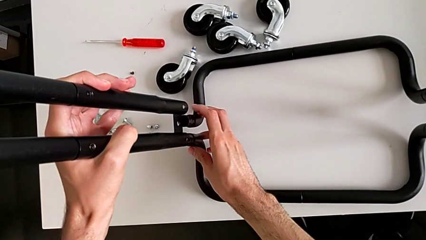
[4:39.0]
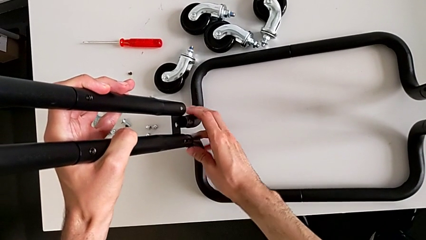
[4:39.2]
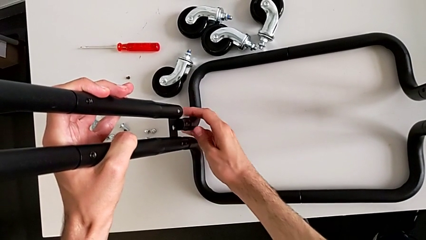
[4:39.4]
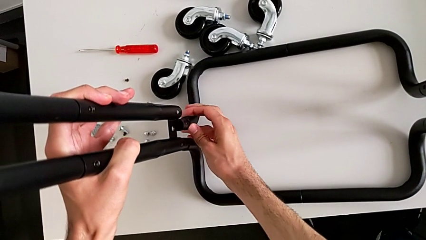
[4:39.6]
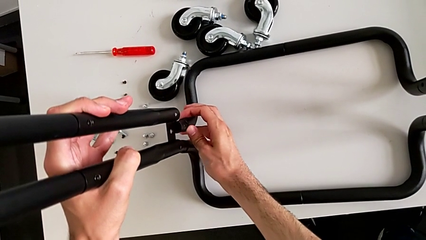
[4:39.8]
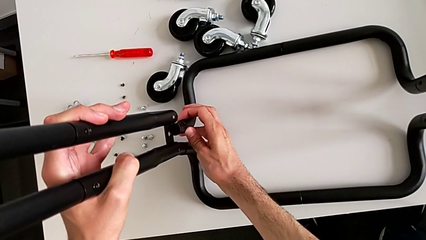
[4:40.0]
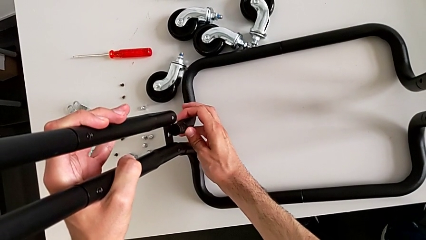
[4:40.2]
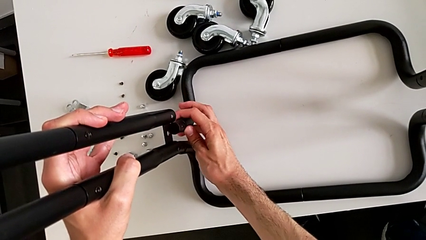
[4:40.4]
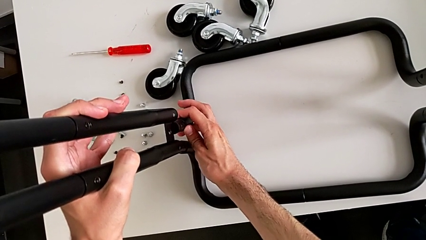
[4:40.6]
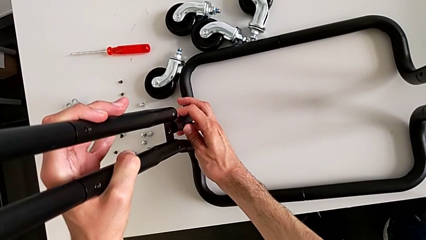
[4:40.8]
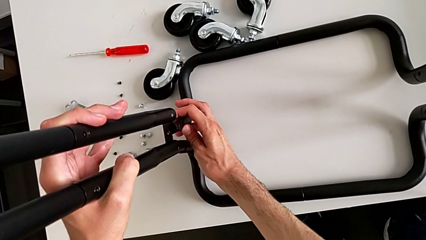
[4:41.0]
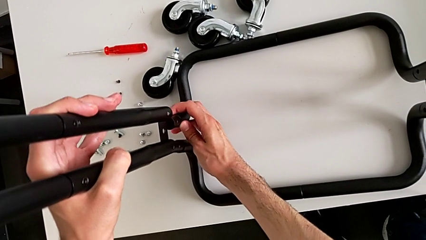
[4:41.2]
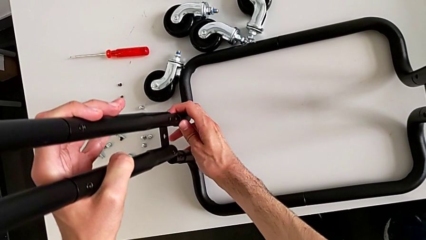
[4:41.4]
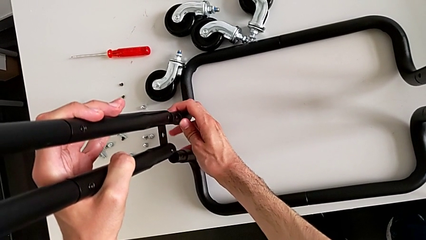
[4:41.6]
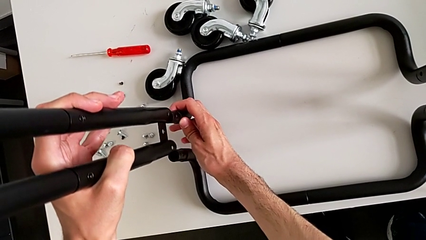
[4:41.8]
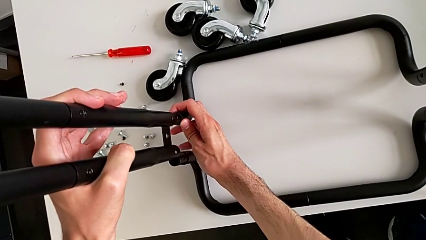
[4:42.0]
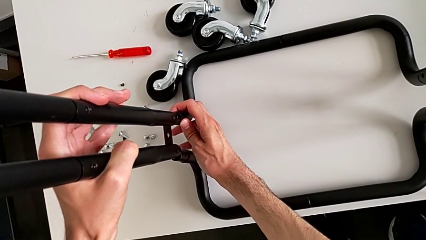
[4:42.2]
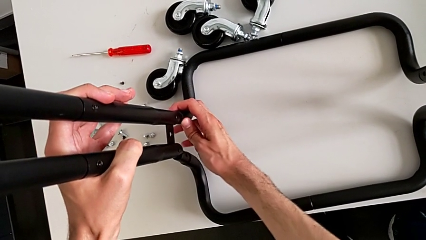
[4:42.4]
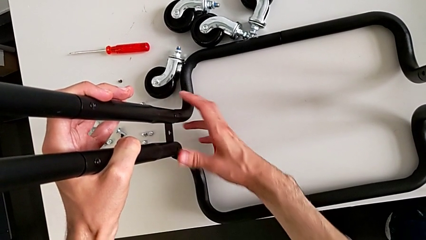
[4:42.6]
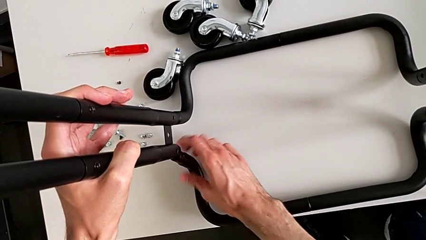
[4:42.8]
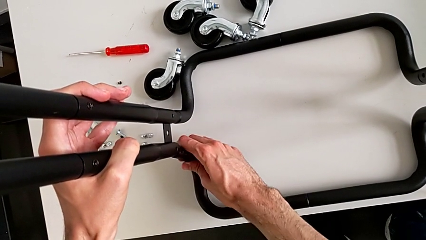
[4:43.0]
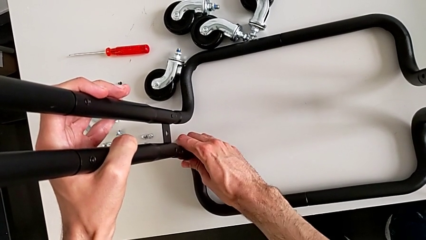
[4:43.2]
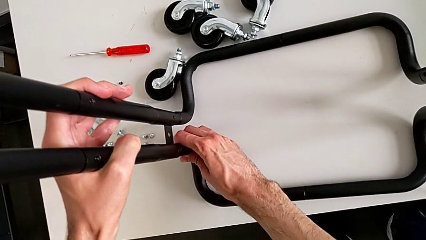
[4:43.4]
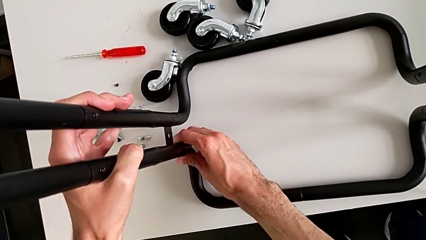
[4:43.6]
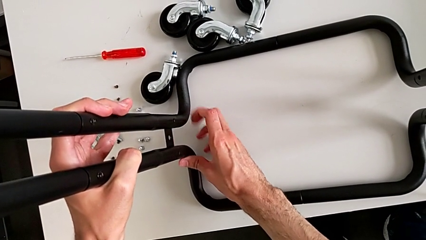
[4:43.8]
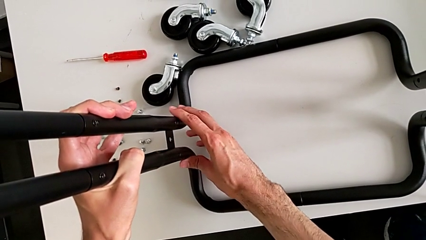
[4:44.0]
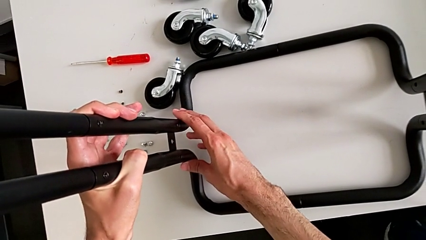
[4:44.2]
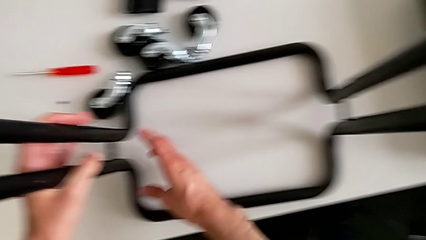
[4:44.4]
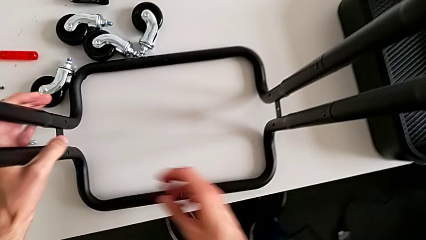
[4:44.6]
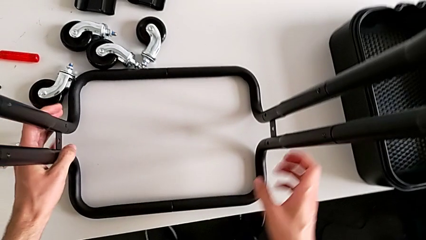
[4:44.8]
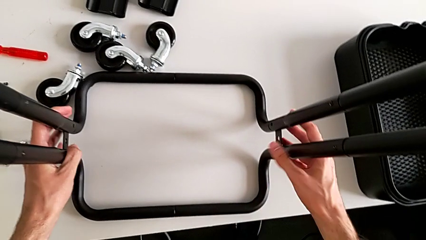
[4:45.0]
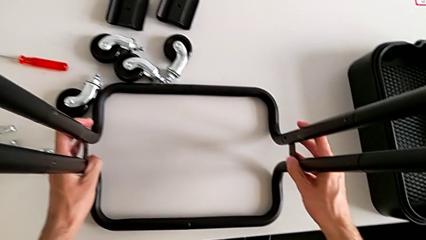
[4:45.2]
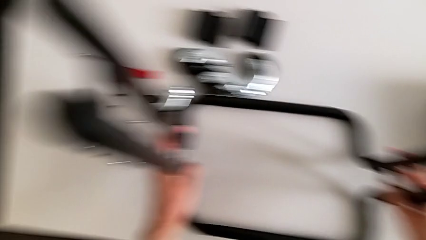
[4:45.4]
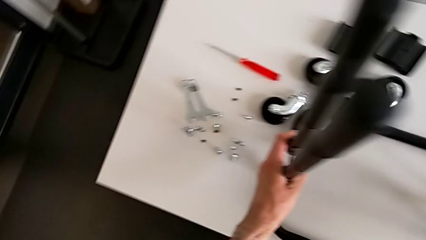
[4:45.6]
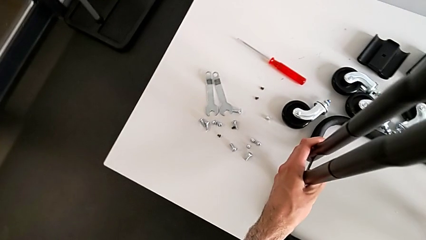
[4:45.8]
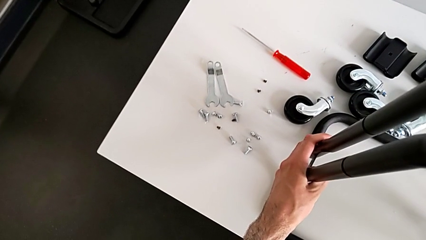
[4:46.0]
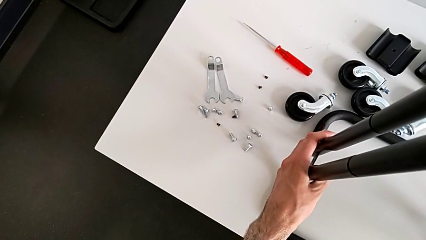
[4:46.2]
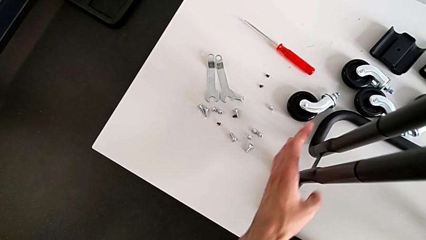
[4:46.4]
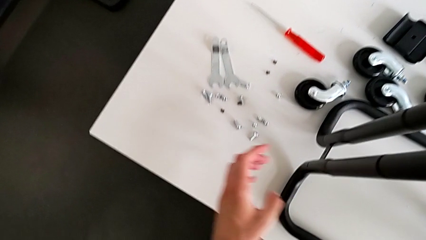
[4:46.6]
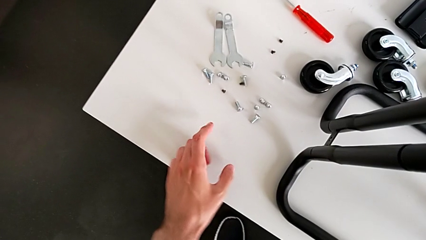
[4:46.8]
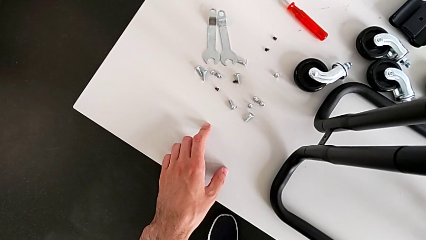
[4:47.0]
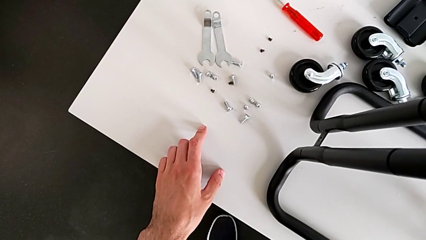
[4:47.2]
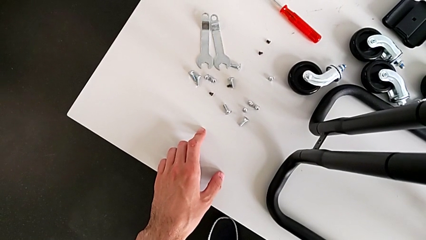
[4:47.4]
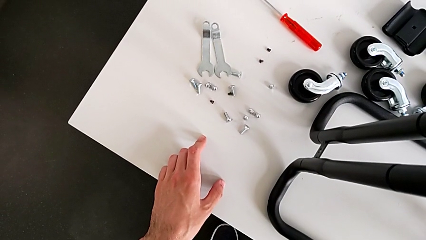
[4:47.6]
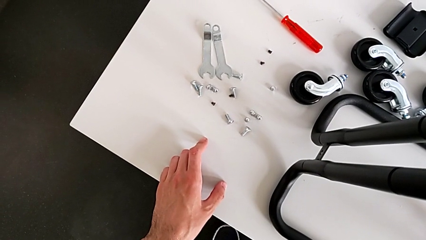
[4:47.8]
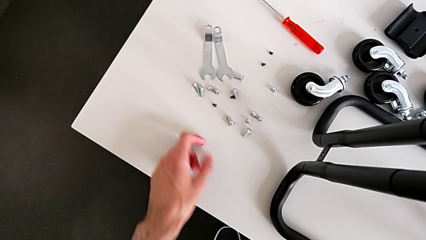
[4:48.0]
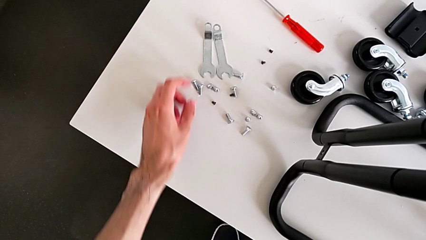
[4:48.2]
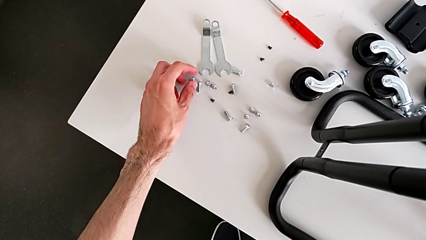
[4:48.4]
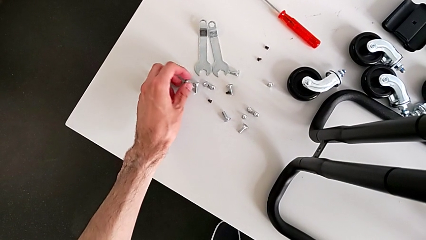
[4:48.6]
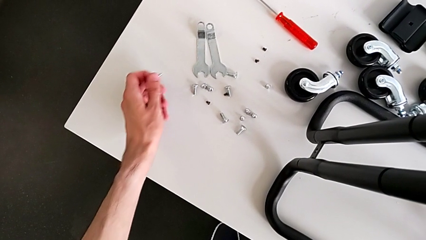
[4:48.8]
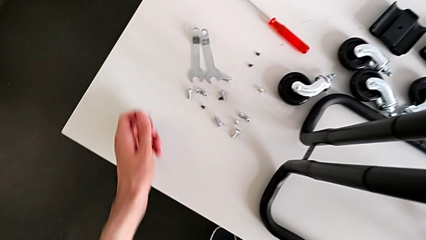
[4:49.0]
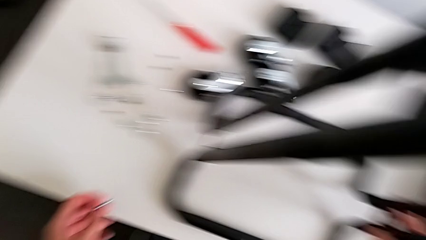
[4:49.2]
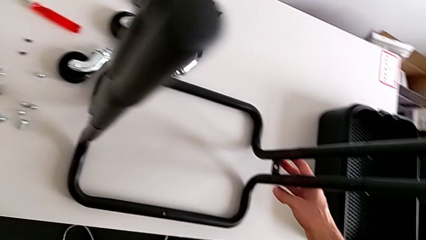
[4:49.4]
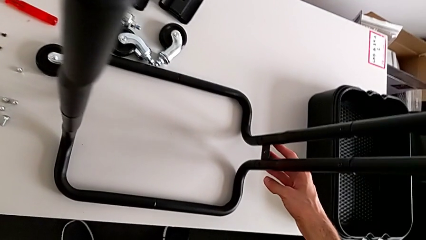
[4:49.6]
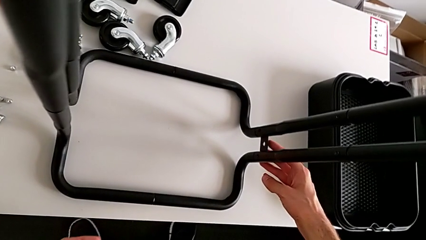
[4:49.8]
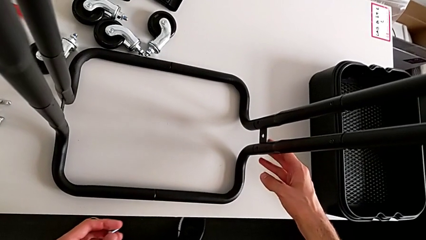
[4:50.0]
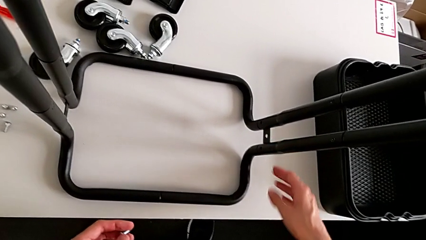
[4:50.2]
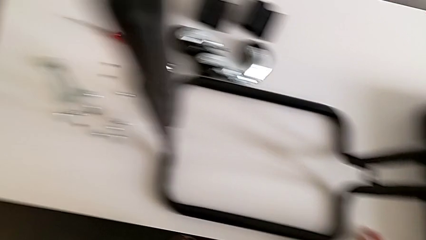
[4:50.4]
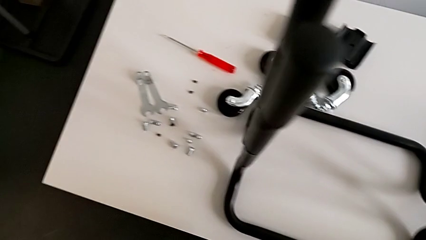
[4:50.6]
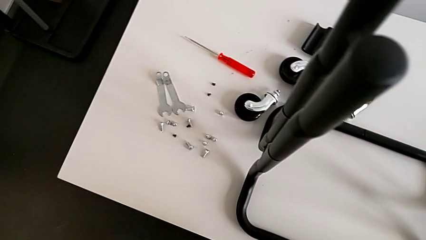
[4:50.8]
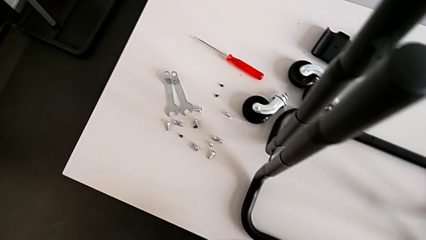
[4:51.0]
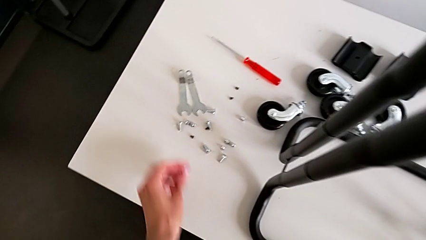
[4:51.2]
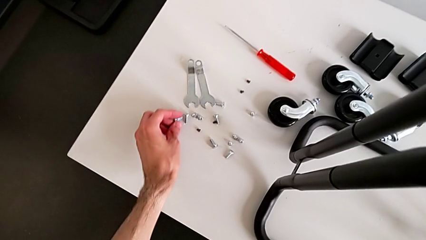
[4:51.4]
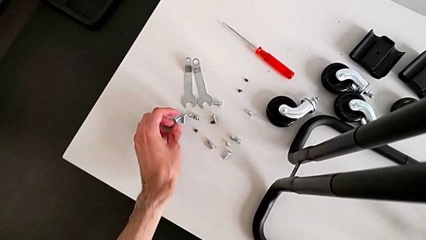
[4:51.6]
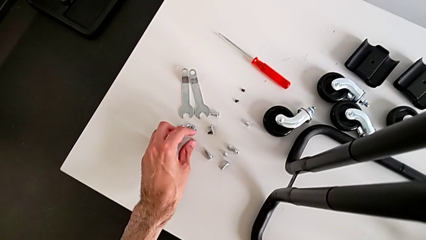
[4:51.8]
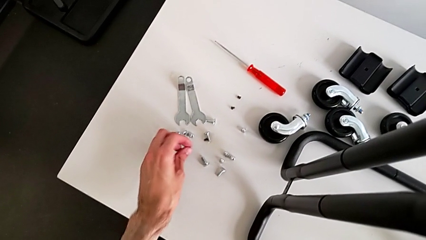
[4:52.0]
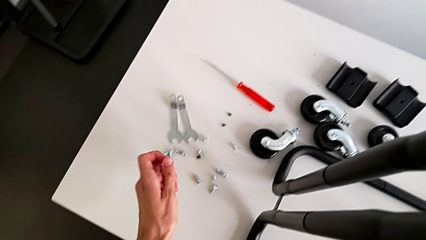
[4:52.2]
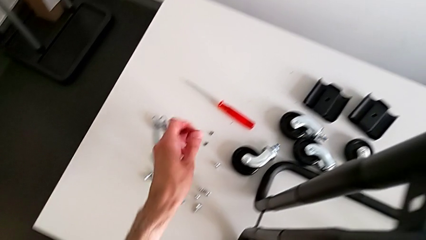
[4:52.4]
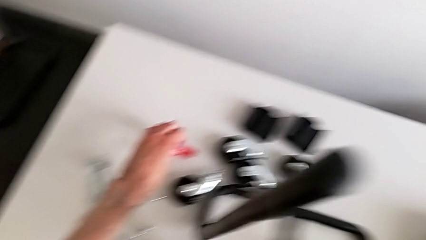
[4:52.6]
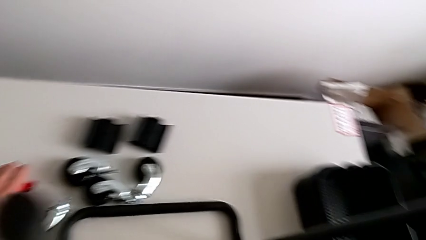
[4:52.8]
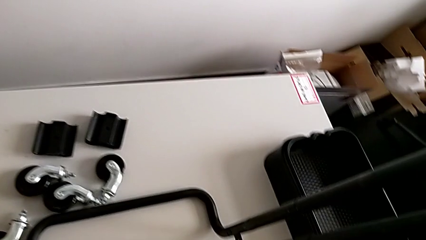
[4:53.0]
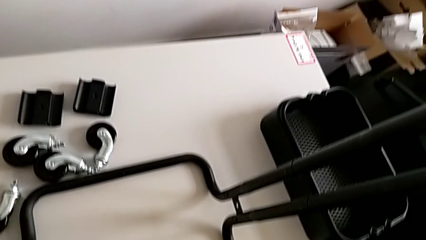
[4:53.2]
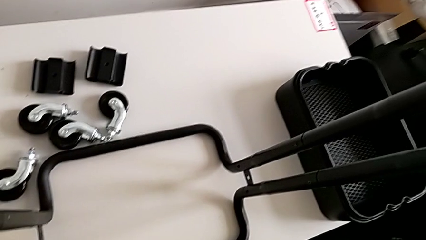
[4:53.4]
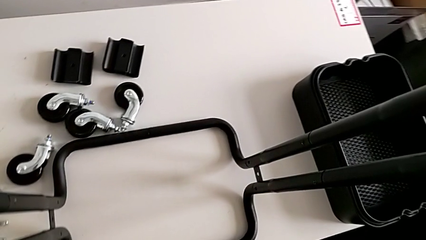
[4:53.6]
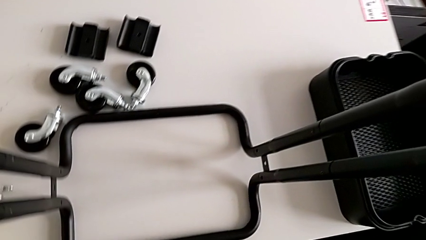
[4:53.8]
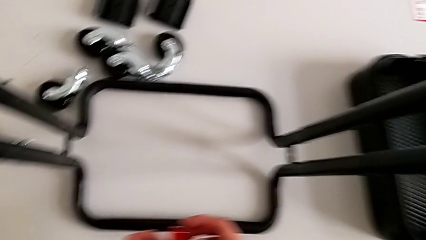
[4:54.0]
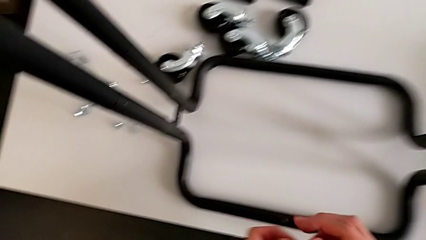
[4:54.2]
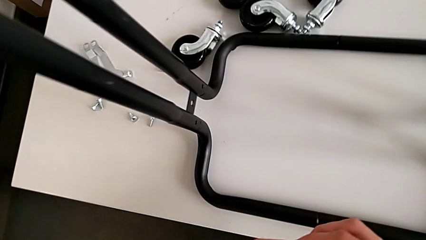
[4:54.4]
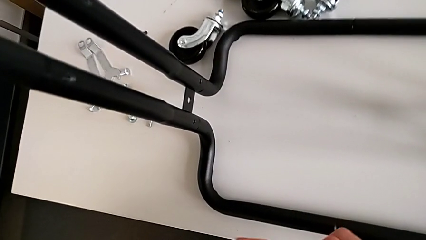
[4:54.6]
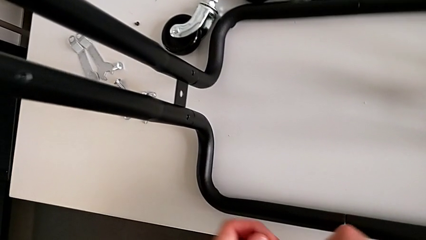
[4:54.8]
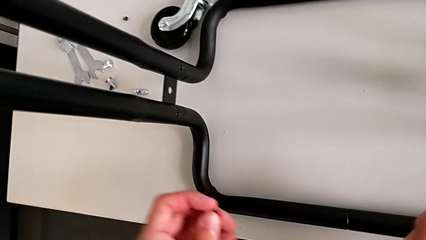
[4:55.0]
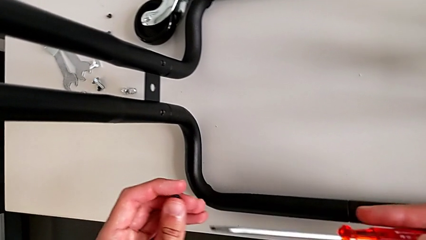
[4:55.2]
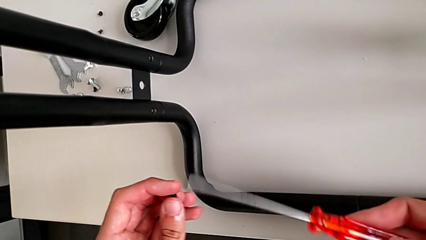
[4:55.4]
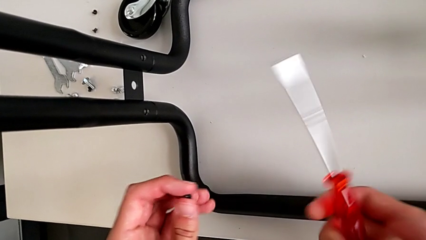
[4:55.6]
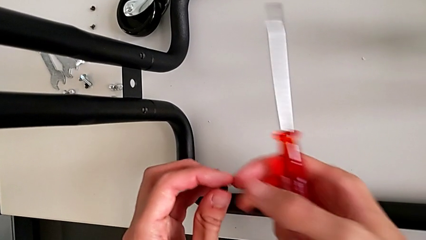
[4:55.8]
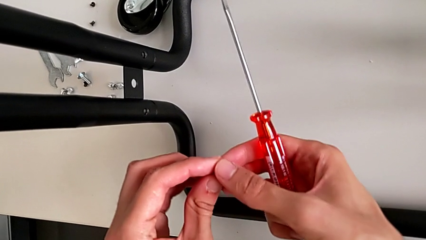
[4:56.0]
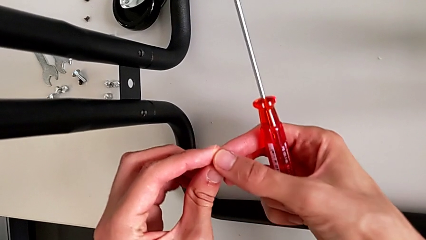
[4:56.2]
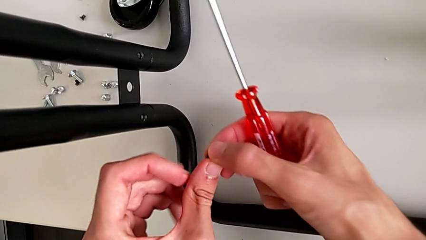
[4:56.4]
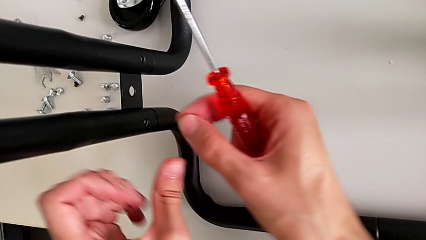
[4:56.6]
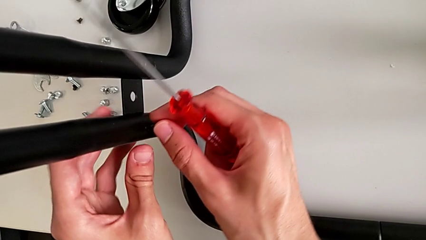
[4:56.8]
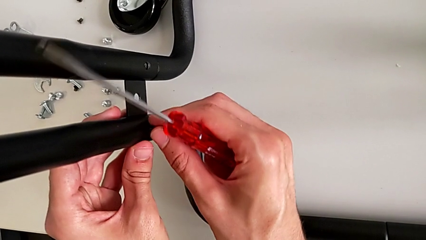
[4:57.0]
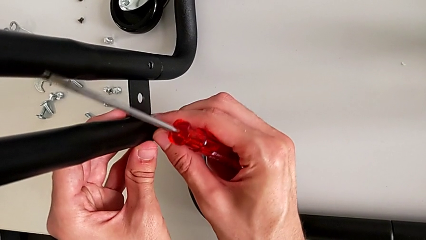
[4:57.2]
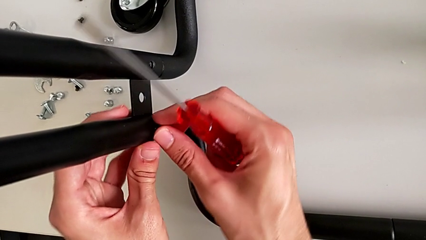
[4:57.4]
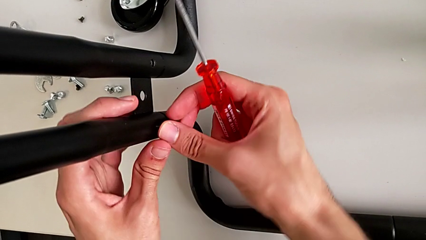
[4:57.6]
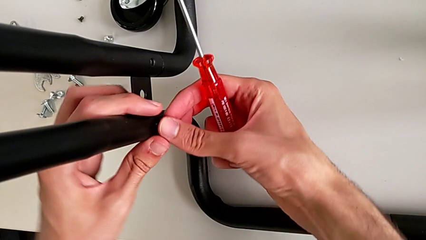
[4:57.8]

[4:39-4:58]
The camera wearer is assembling the base of the shelf. They wrongly grab the bolt.
